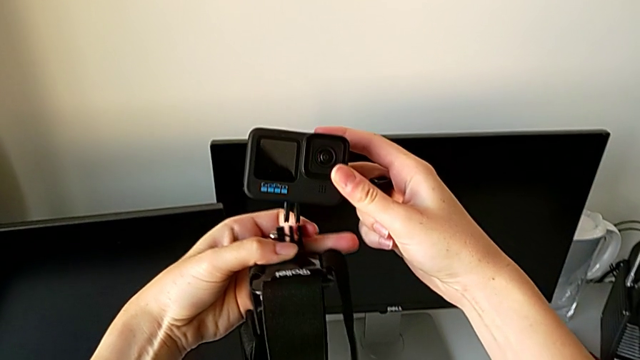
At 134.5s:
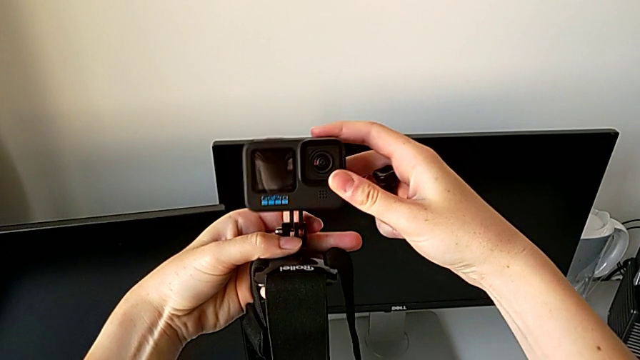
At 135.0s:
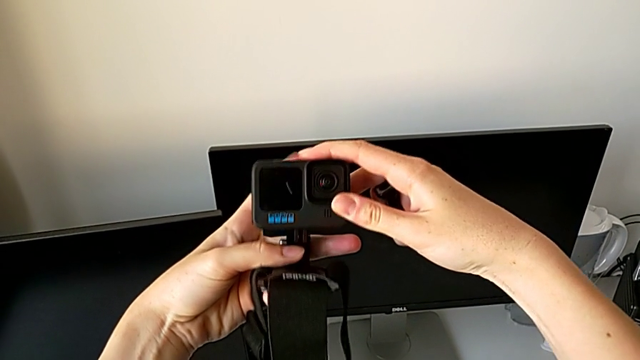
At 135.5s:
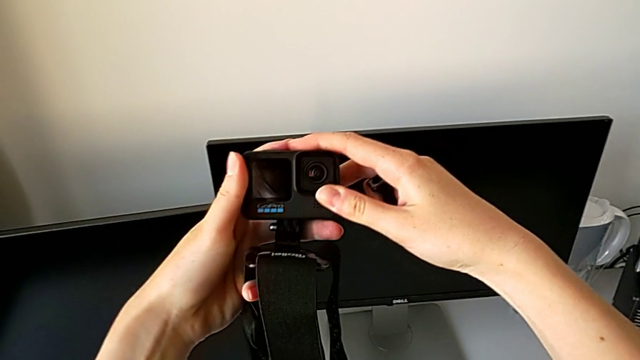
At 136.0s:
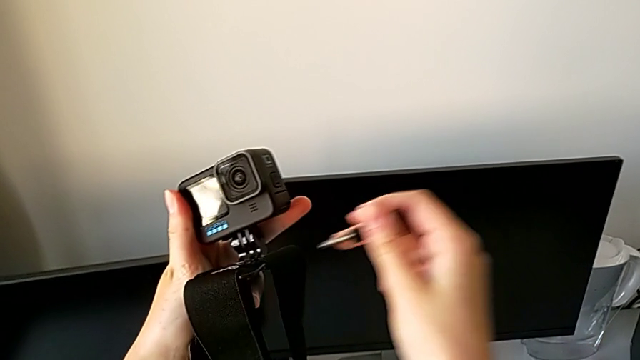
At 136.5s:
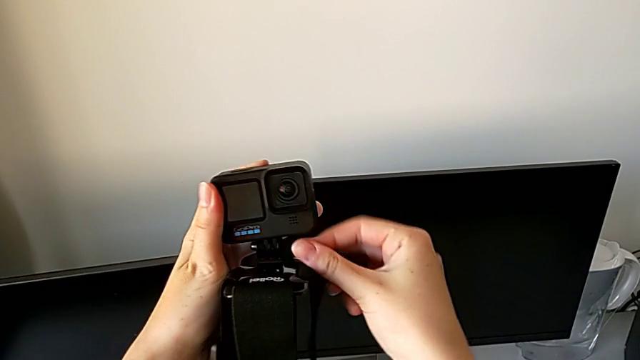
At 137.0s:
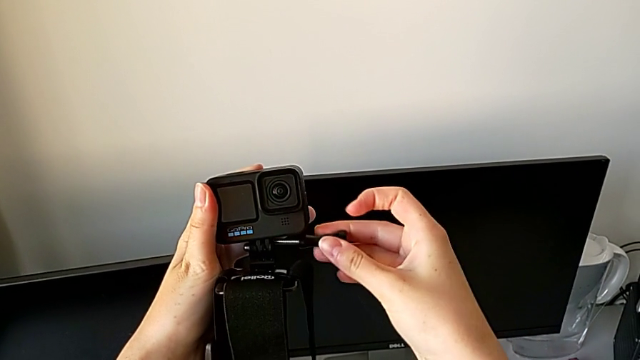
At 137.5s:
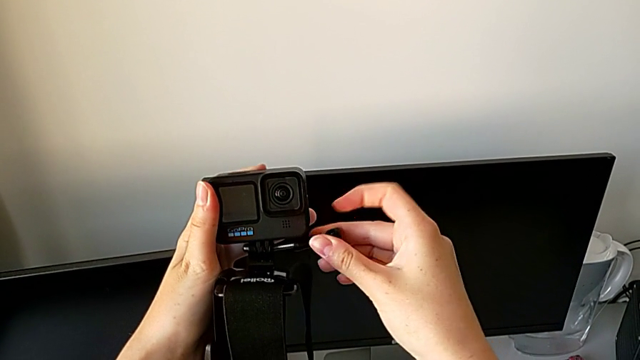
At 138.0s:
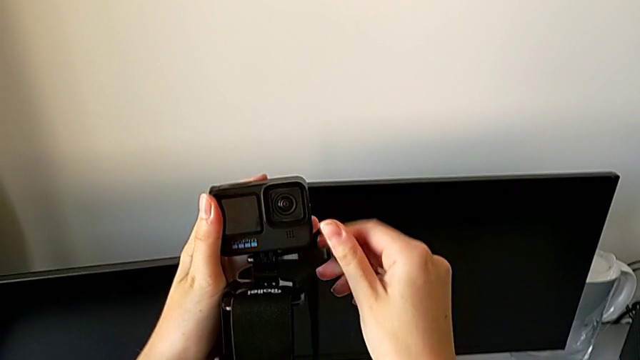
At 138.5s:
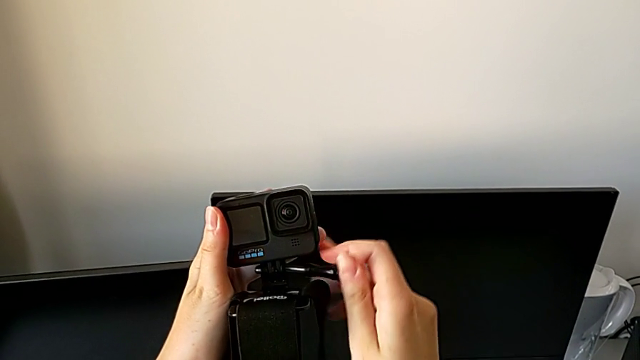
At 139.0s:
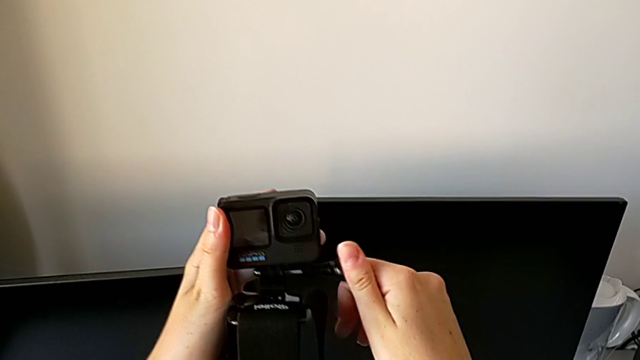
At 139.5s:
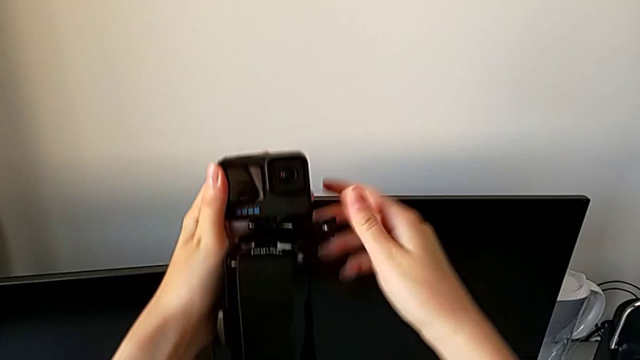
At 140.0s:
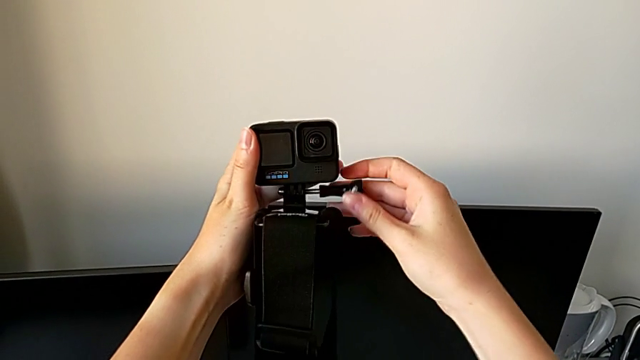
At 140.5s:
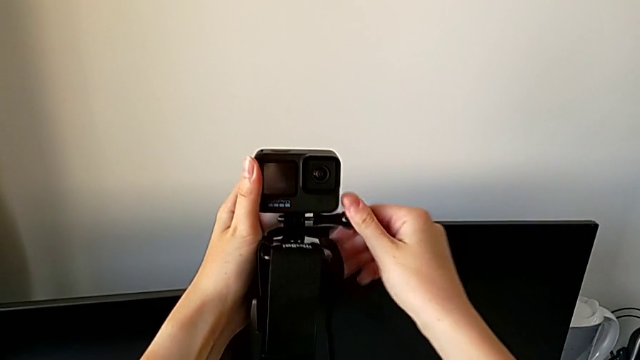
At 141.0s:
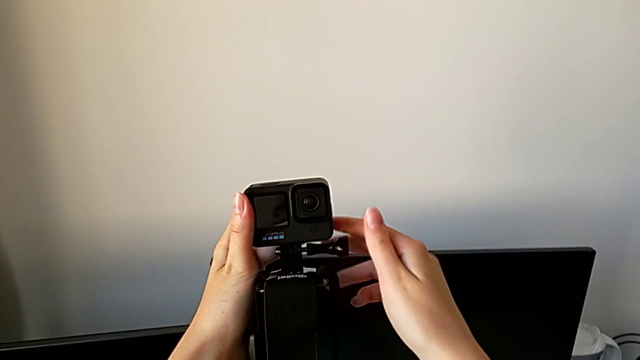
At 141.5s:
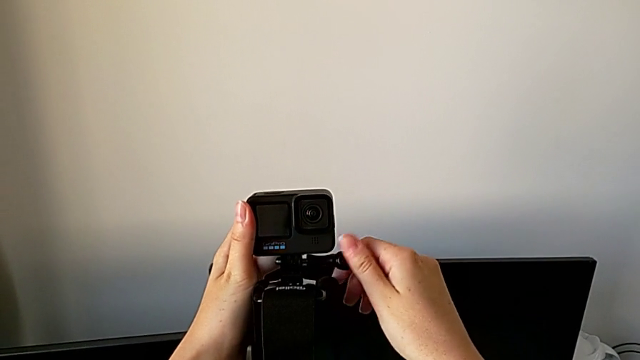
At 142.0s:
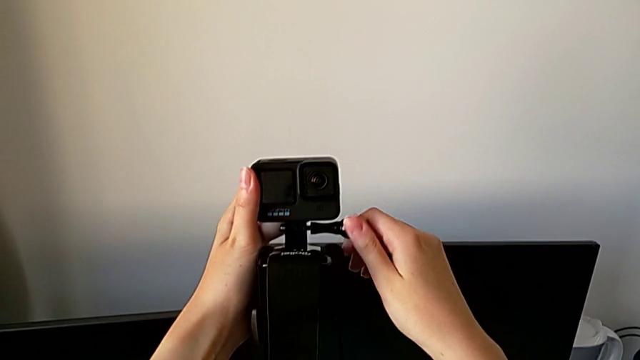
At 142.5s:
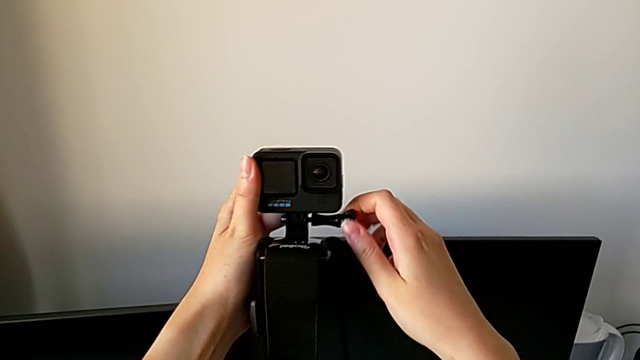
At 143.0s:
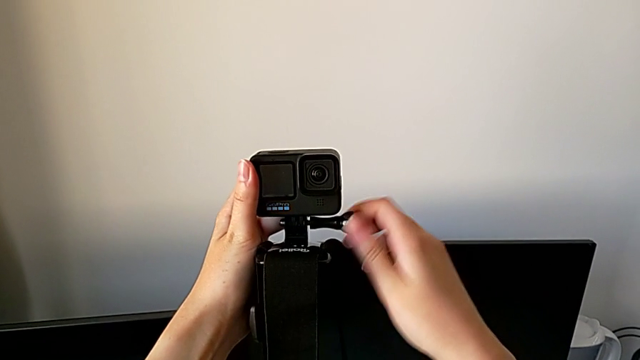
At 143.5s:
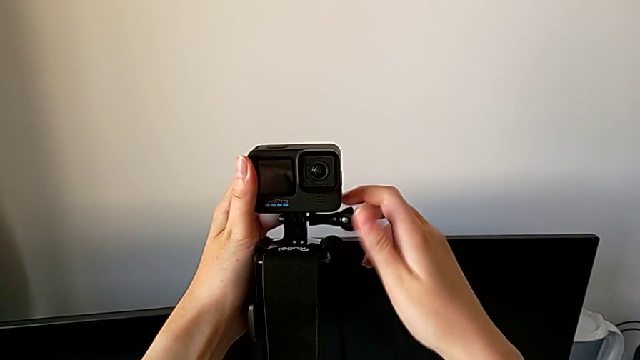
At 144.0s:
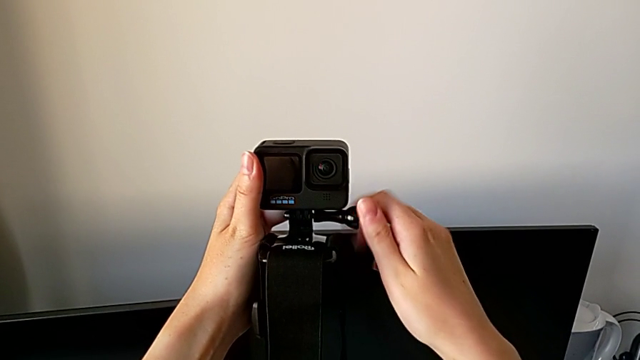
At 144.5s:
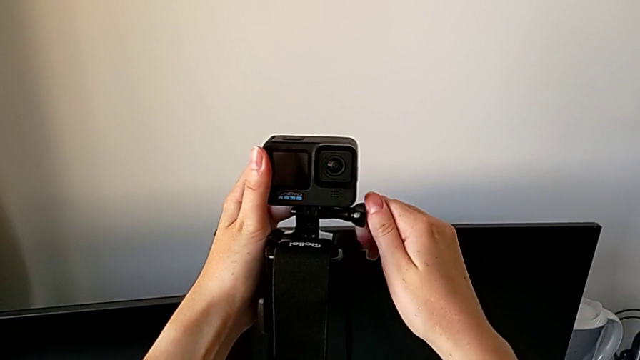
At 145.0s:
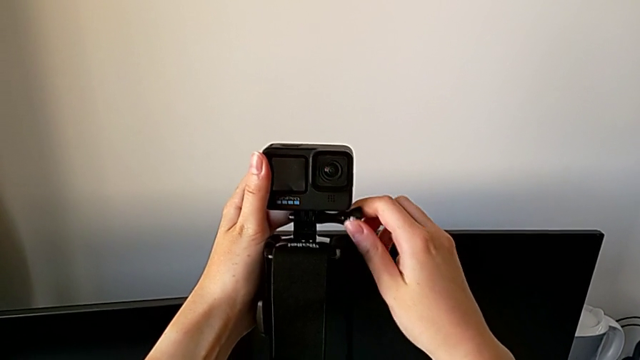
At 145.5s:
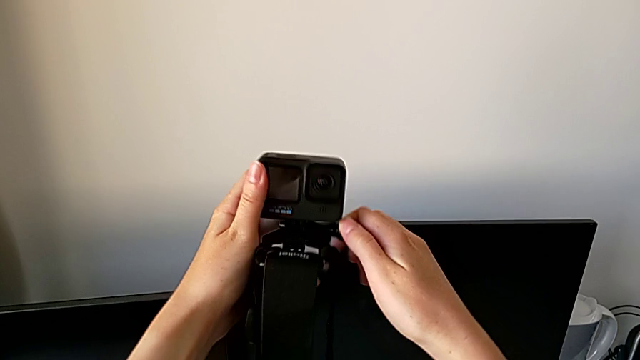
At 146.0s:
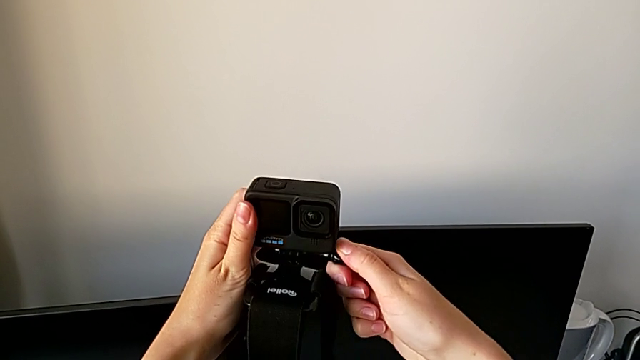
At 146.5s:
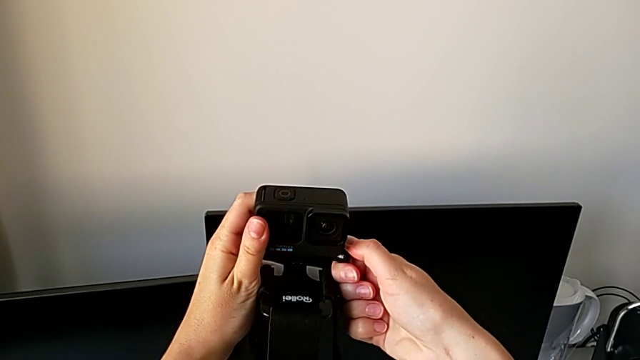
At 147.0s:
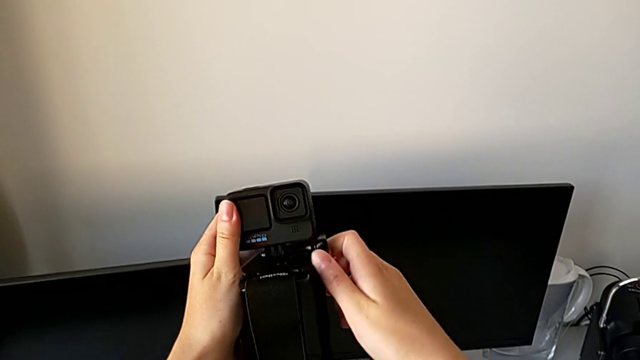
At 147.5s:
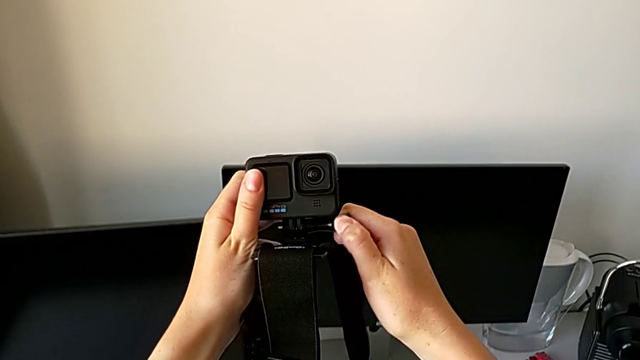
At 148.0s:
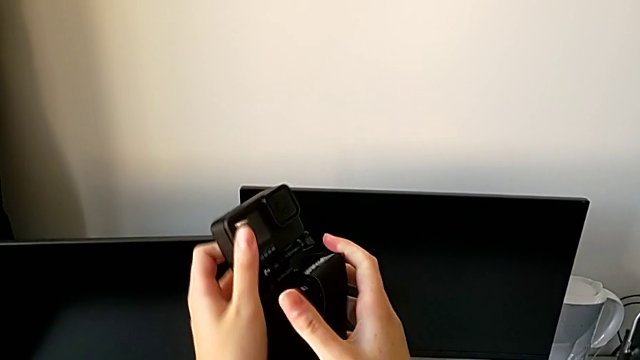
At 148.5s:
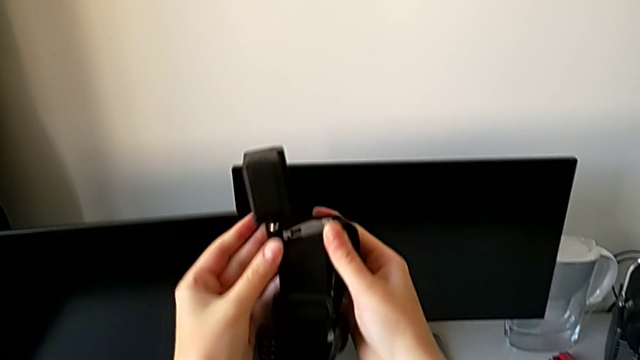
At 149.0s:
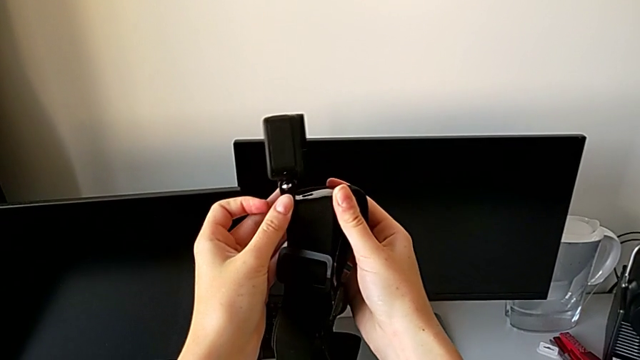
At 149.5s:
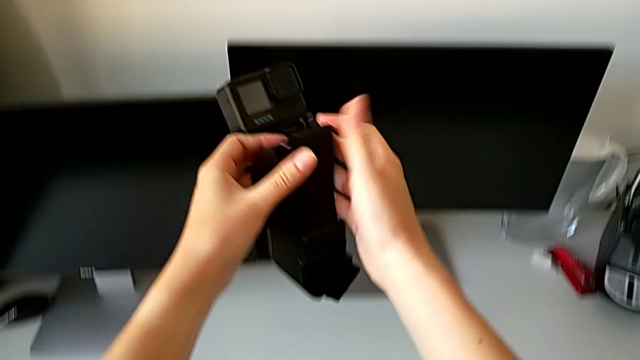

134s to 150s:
The camera wearer is mounting the GoPro in the strap. They insert the screw, insert it between and screw it.

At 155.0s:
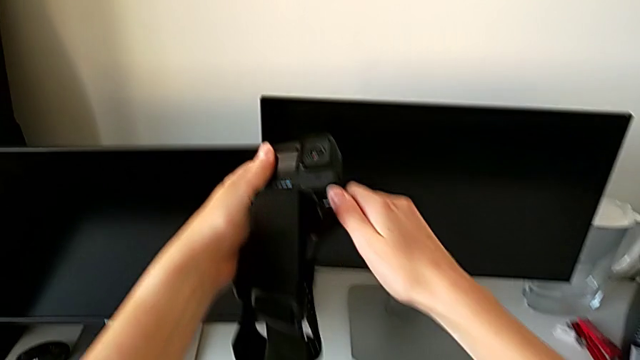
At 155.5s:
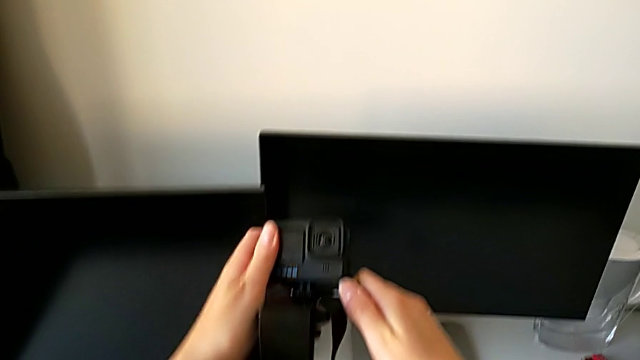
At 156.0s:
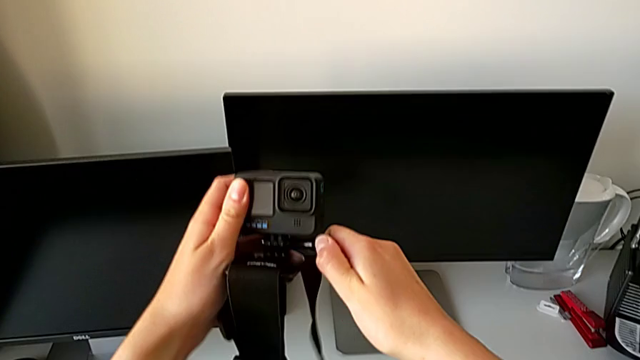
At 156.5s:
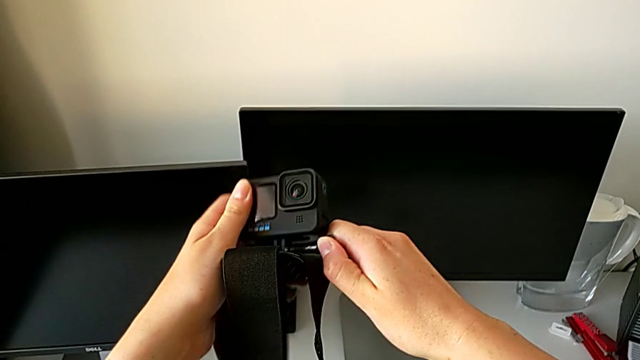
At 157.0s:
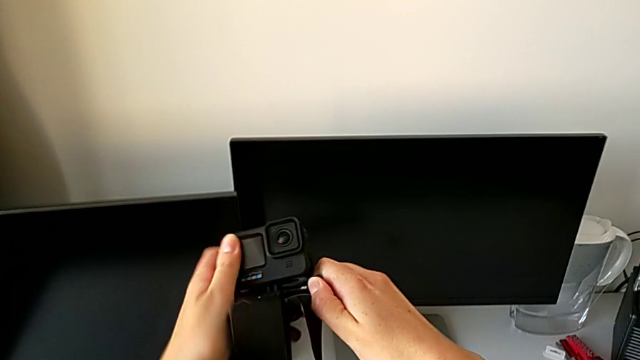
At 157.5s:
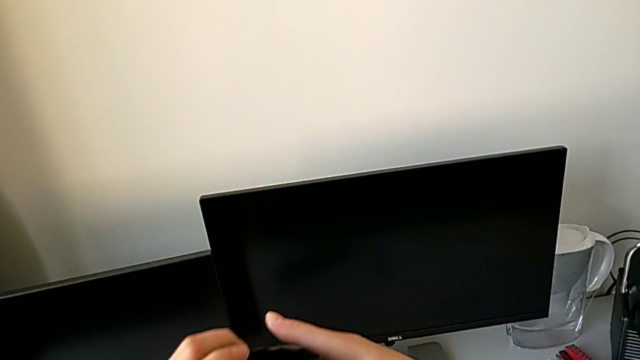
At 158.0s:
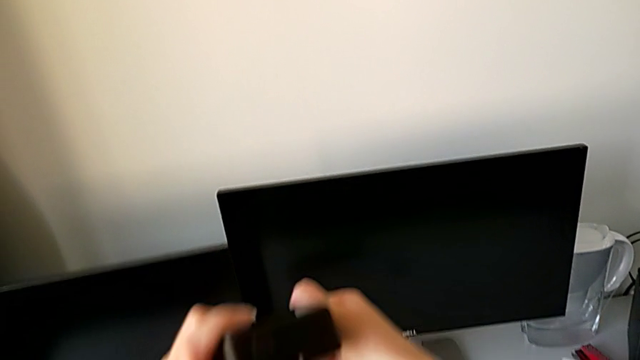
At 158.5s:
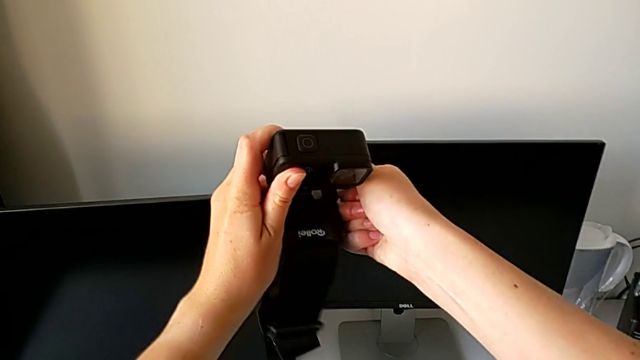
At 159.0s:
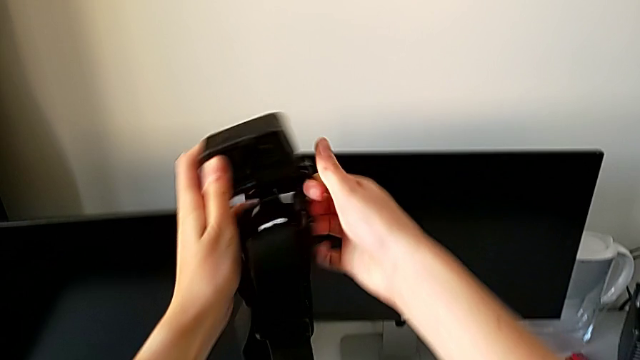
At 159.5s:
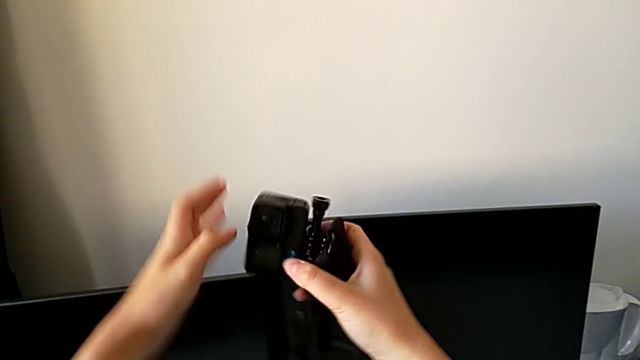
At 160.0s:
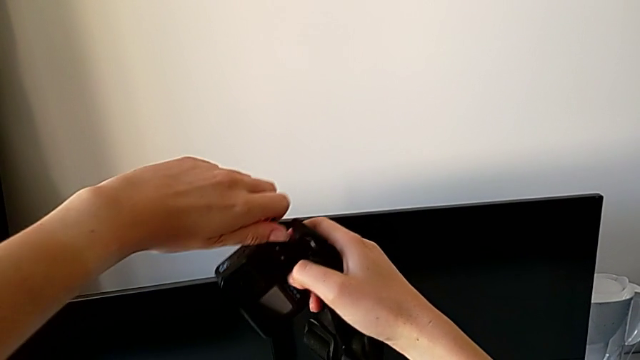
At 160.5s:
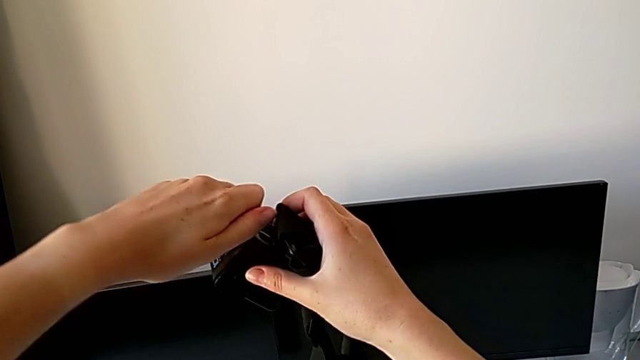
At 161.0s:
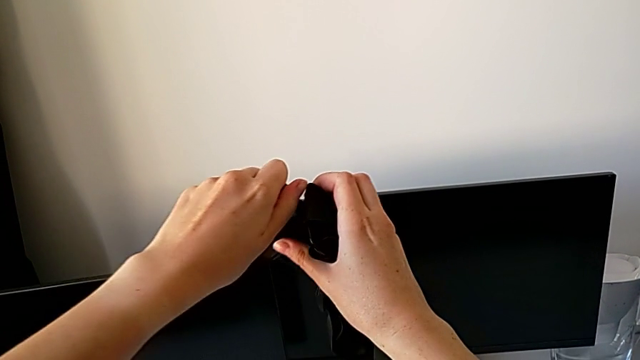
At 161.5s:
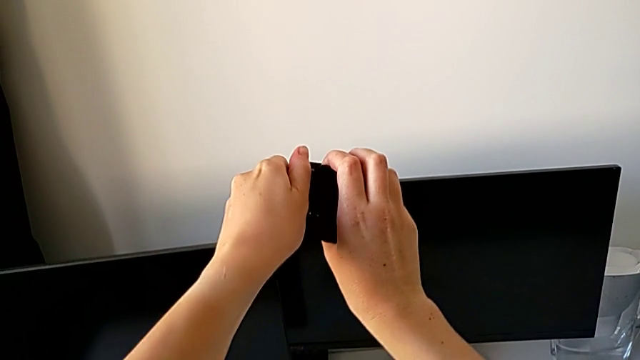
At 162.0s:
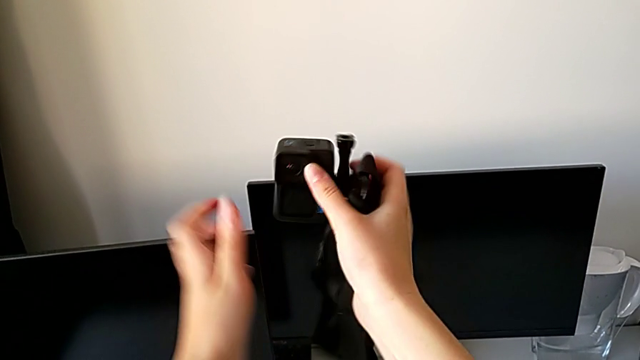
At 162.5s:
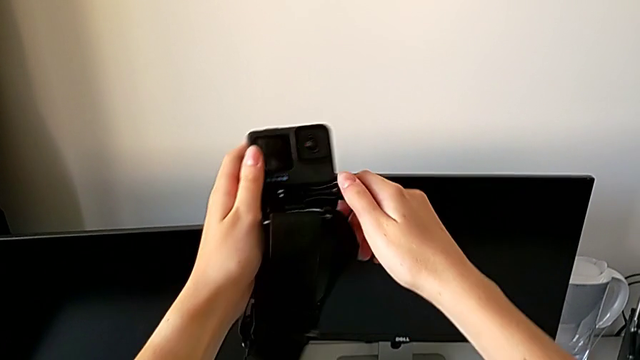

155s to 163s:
The camera wearer is disassembling the strap of the GoPro. They begin to unscrew the screw.
